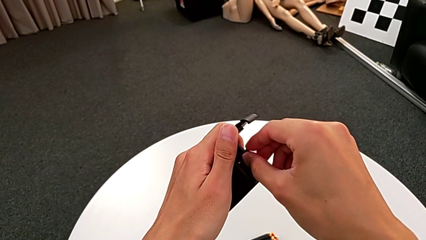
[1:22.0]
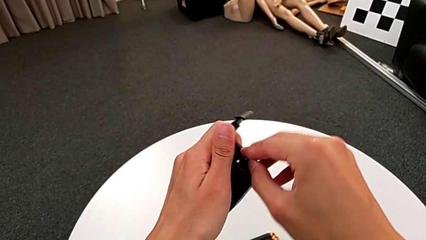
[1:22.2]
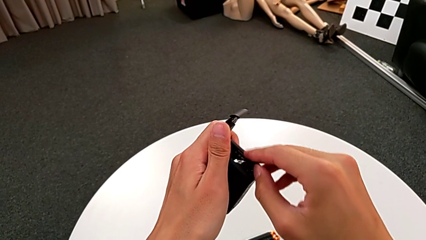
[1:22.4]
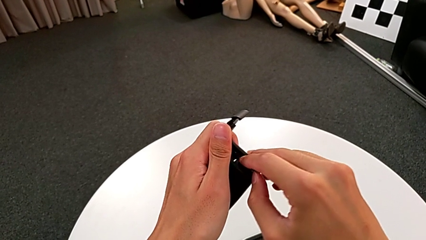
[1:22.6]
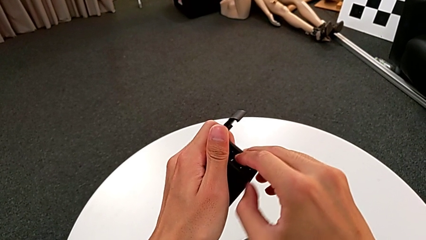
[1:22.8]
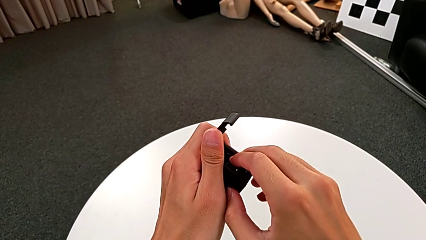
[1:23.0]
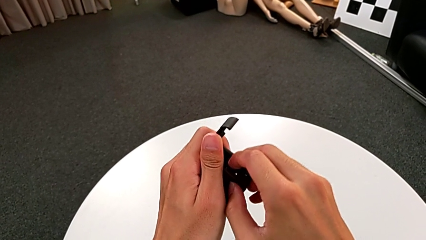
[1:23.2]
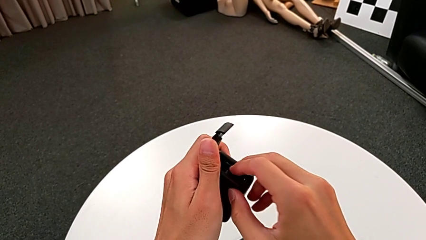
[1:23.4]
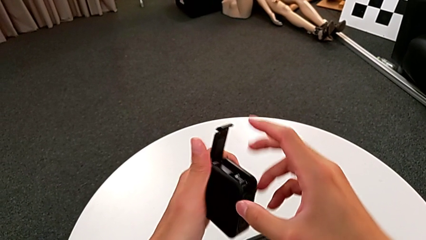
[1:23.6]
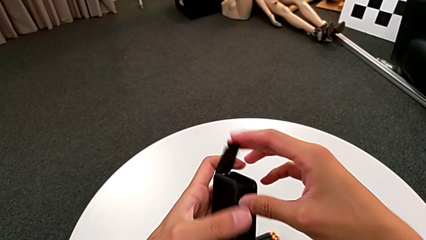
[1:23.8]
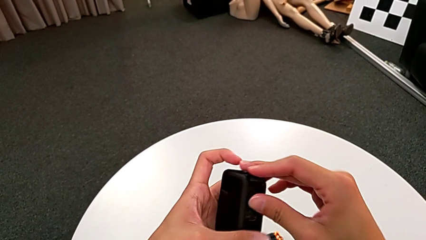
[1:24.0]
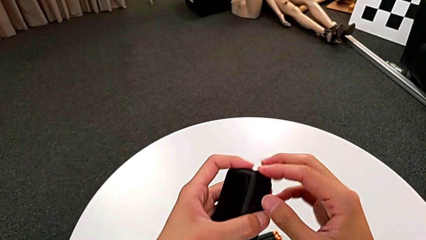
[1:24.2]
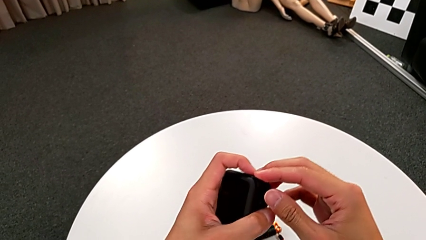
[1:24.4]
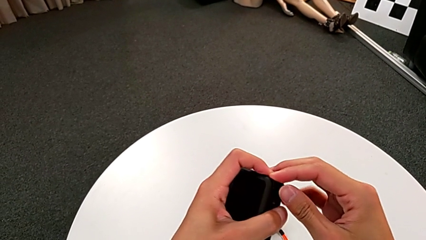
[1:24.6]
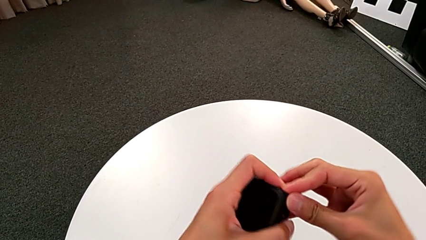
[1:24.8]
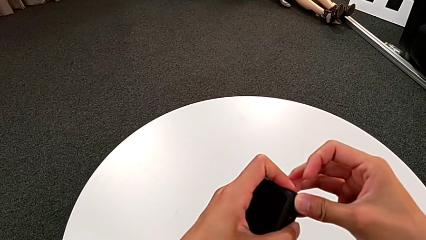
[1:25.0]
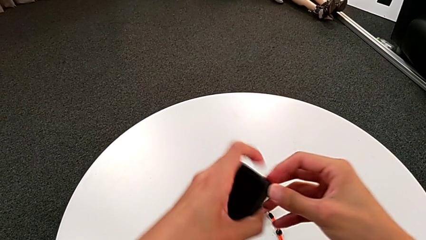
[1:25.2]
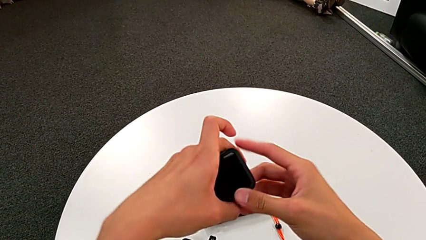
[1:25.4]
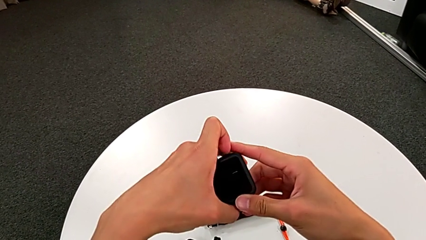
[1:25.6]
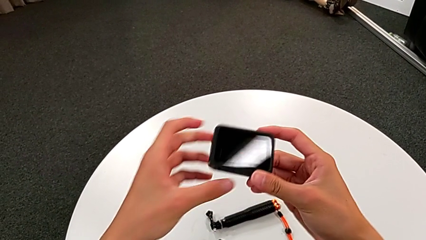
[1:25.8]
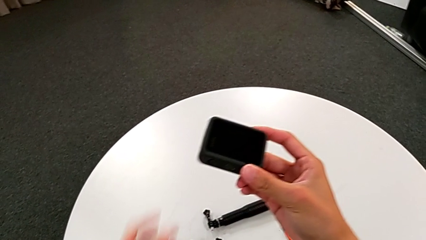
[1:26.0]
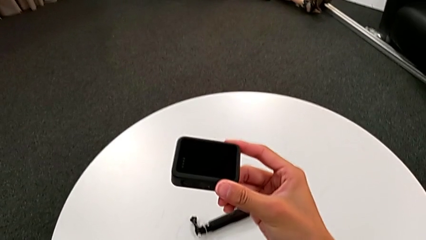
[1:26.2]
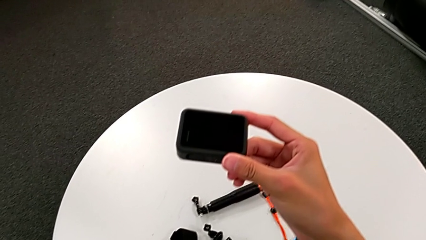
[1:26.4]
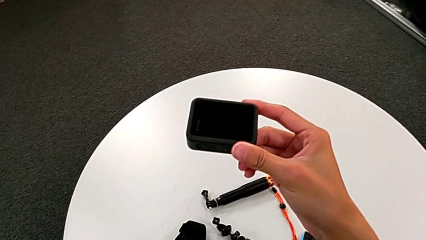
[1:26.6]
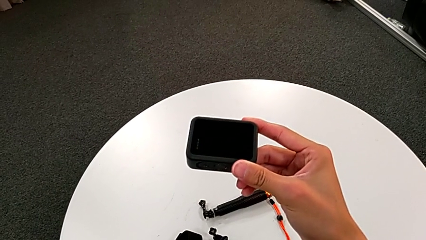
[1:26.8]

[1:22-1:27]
The camera wearer is changing the GoPro's SD card. They insert the new SD card and close the right battery door.

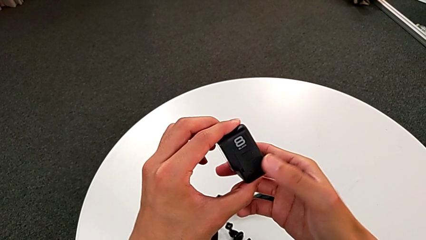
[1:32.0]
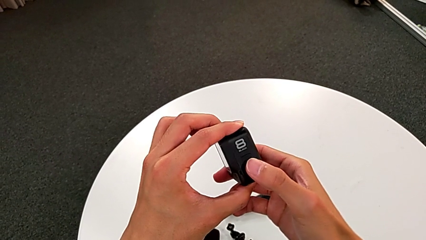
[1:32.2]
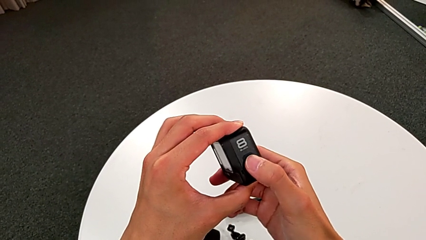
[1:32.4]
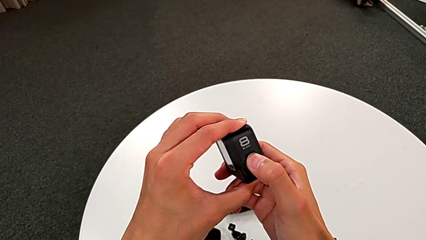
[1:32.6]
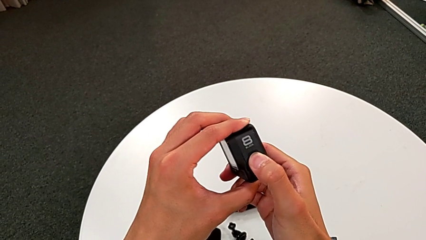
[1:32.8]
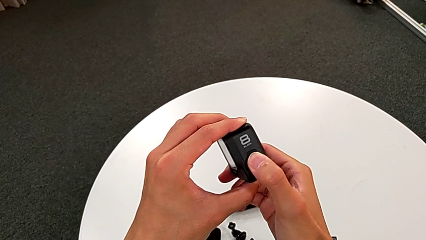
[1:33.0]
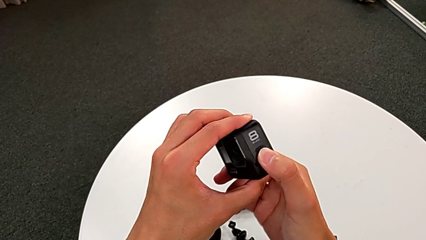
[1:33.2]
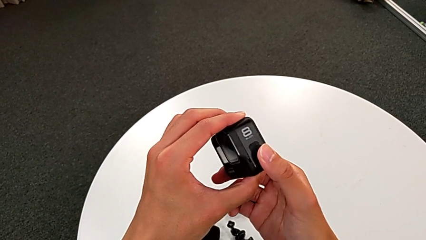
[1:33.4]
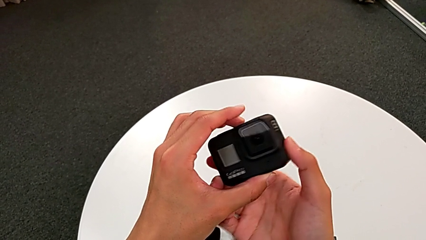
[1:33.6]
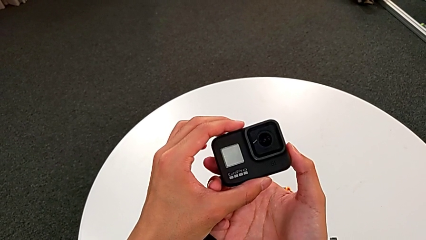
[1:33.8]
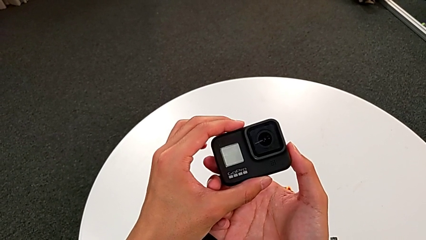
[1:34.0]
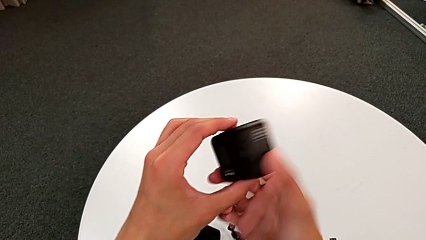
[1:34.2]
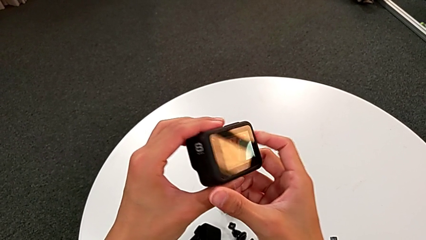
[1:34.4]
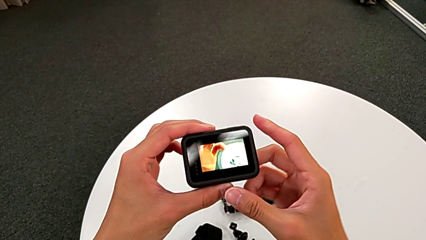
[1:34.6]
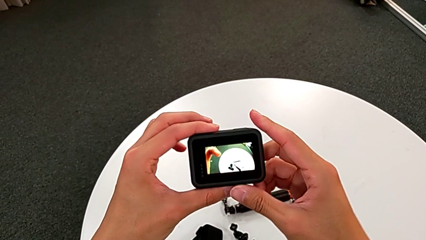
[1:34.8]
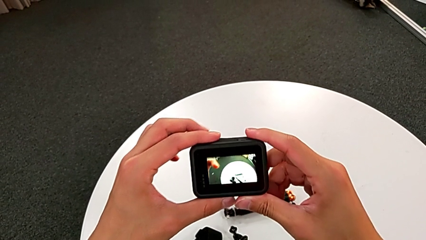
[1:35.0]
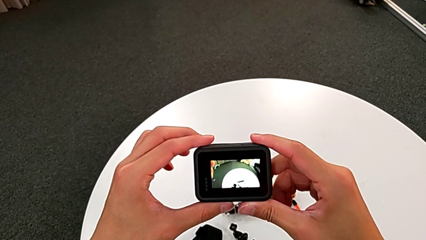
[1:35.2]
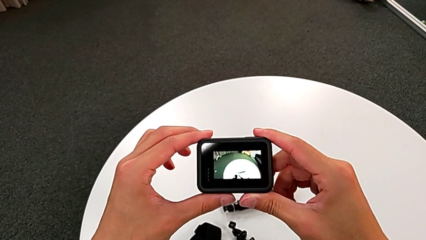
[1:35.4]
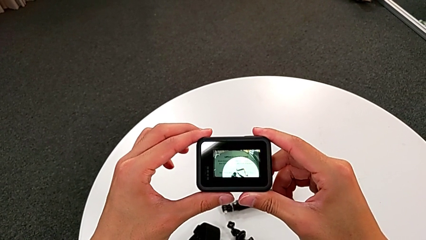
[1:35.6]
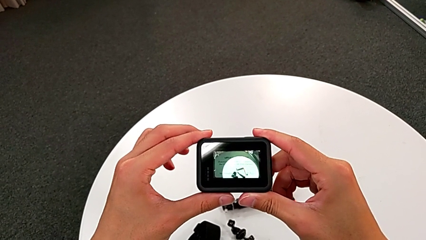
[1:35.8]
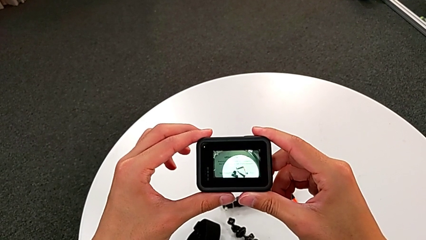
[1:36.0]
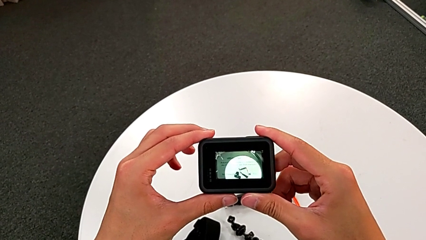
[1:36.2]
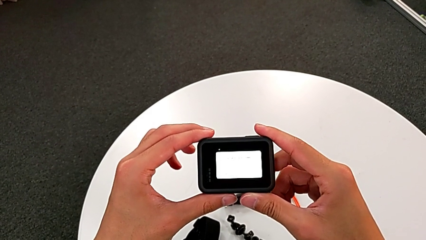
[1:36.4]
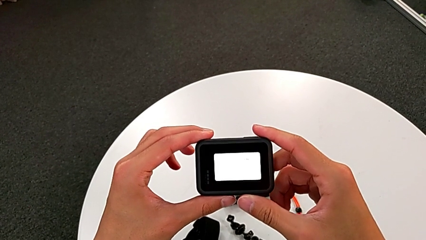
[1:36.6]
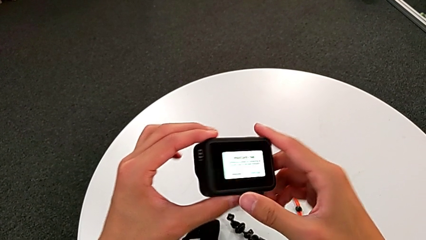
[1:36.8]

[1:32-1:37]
The camera wearer turns on the GoPro. They press the right button and turn on the black GoPro.

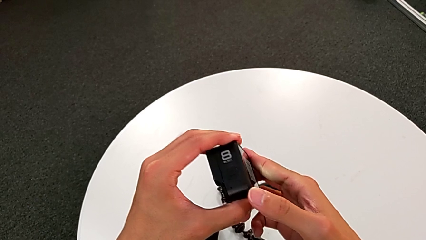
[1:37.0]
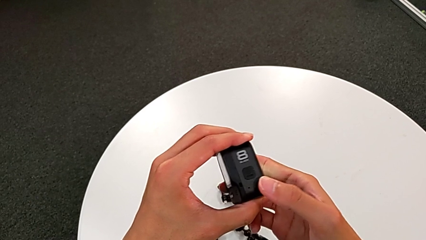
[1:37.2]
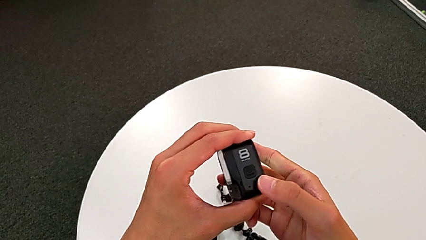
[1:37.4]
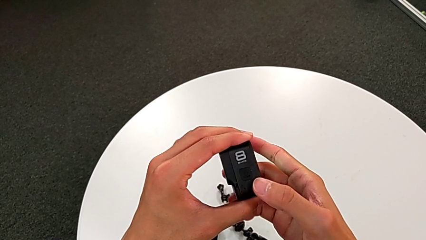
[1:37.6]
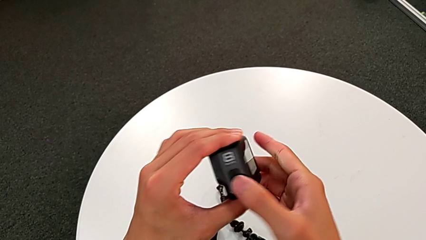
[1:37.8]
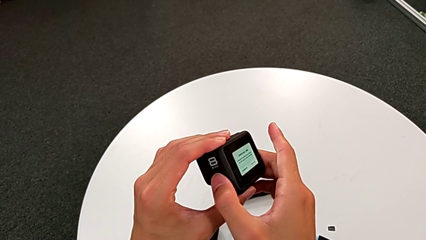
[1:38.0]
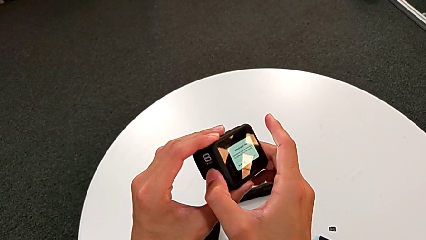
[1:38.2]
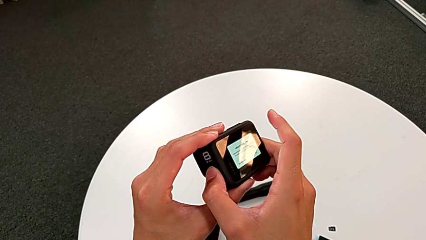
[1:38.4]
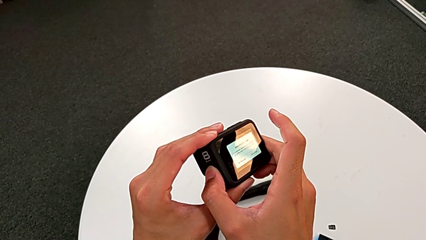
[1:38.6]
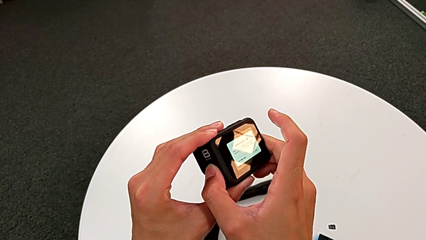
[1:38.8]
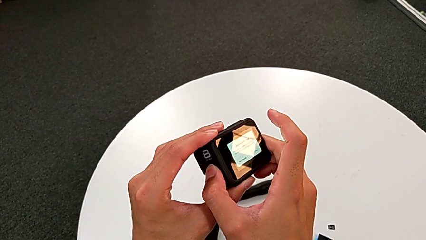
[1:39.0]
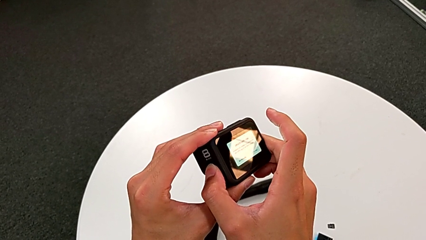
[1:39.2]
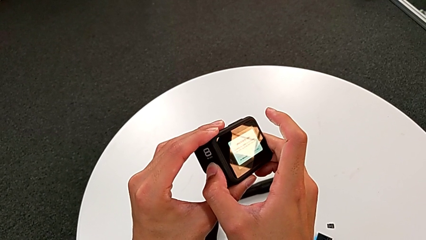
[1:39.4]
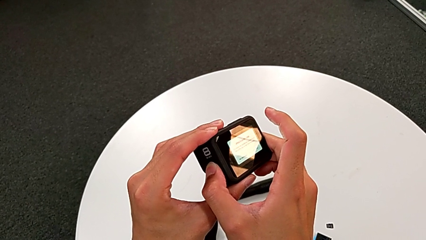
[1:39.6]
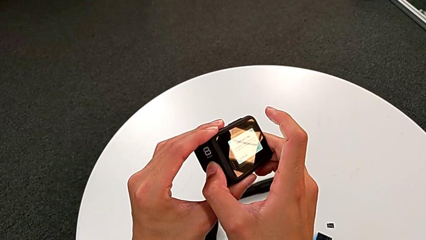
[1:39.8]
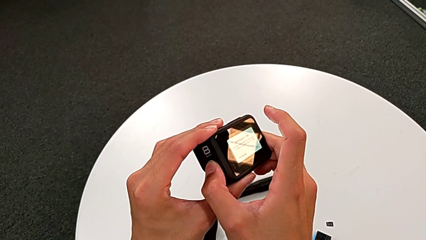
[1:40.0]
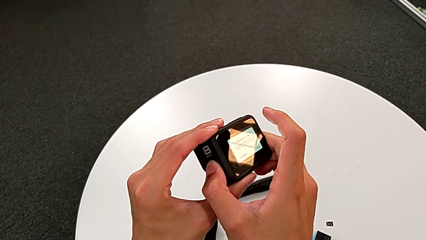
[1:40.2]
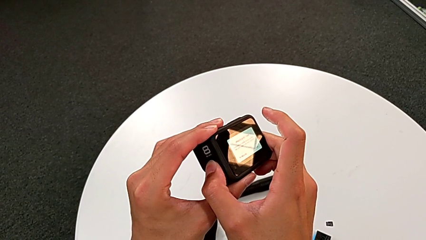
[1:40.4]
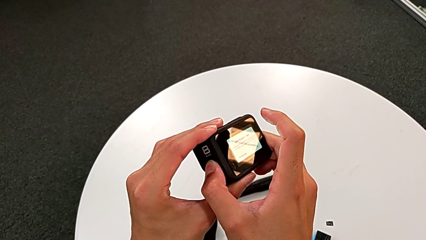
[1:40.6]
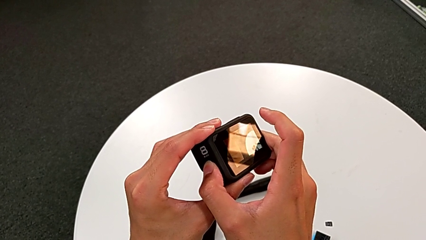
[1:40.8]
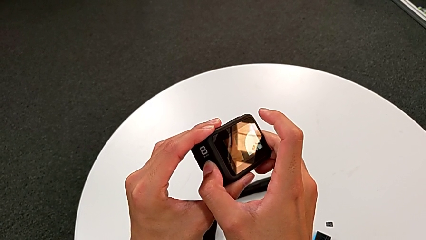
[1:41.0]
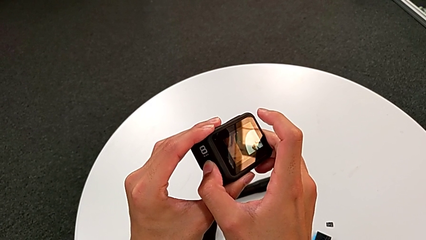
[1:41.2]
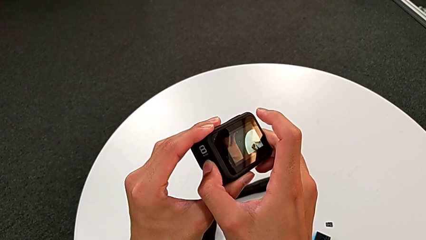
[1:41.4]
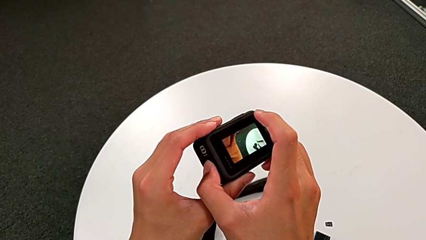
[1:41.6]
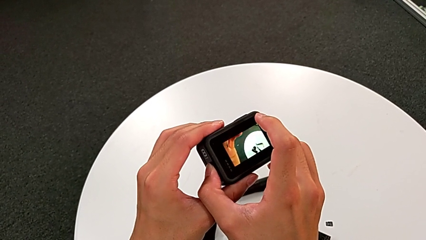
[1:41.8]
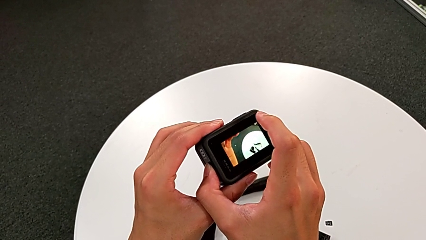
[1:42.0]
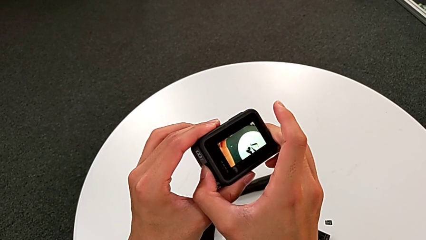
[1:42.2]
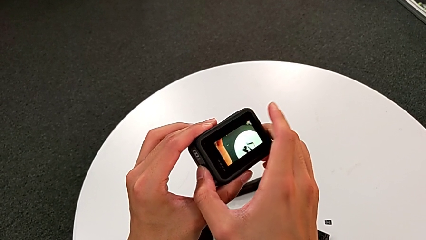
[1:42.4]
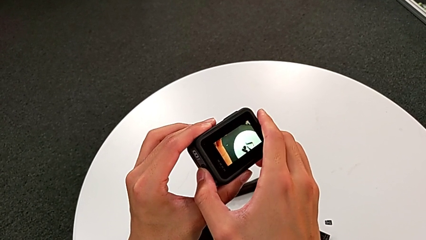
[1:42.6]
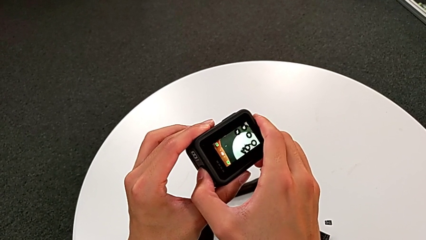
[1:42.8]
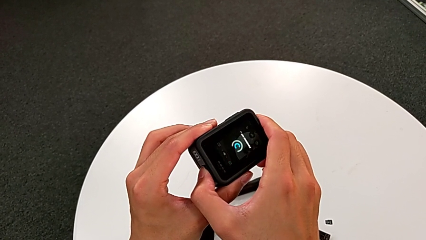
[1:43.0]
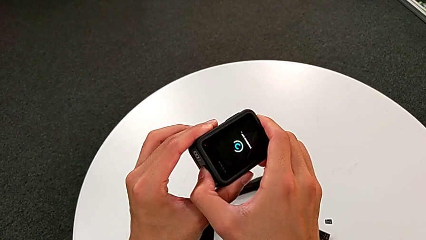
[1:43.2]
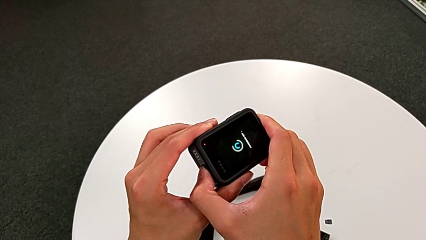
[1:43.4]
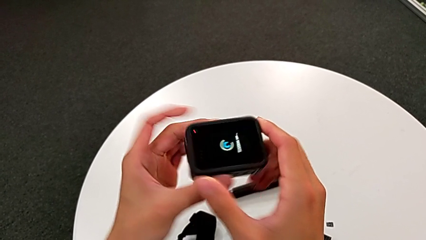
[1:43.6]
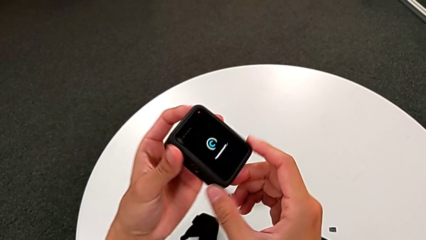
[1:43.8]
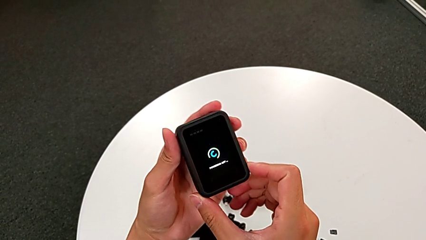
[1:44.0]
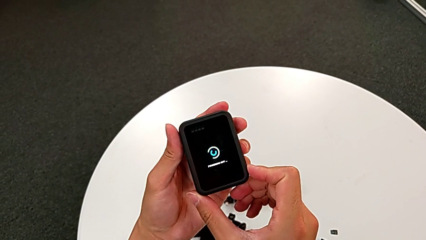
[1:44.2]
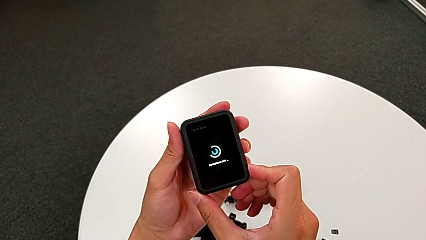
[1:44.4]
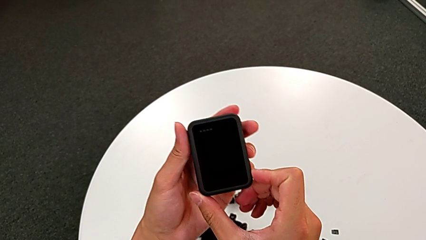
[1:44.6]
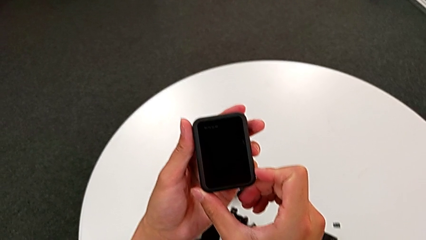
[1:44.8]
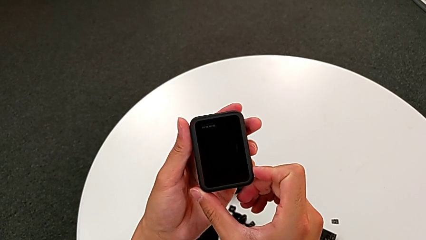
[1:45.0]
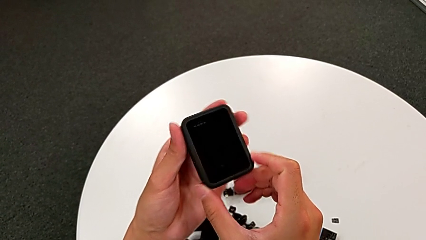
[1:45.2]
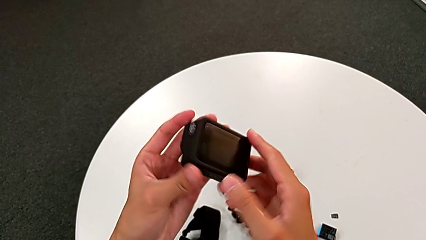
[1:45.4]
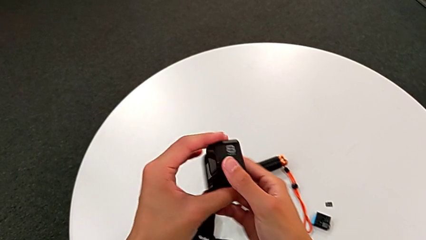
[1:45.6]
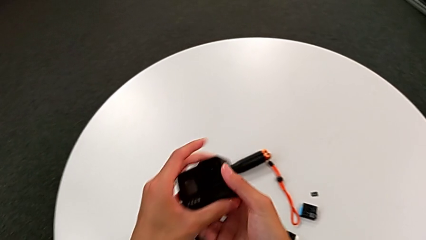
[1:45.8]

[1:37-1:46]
The camera wearer turns off the GoPro. They rotate the black GoPro, press the right button and turn off the black GoPro.
